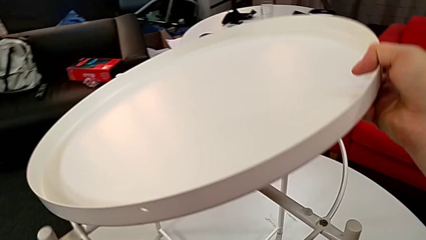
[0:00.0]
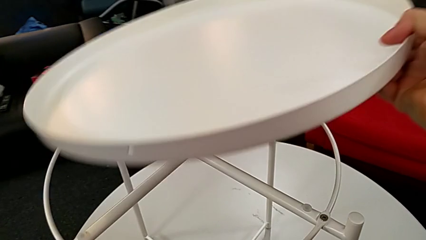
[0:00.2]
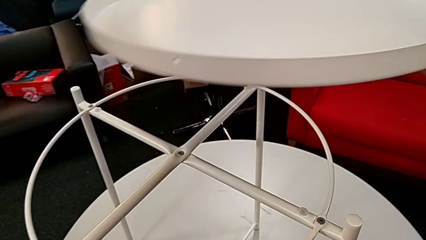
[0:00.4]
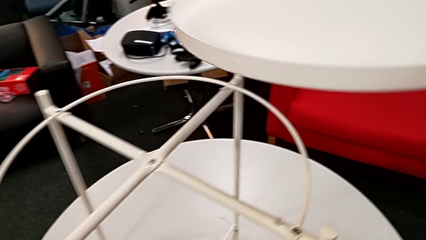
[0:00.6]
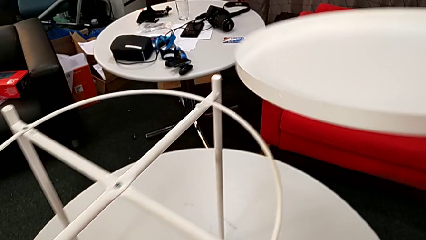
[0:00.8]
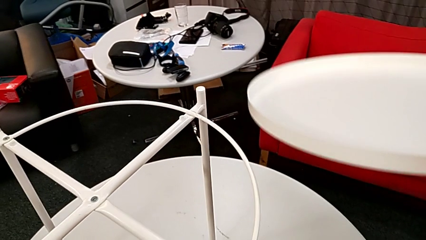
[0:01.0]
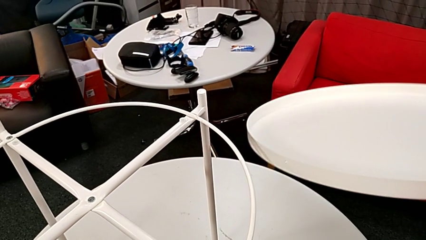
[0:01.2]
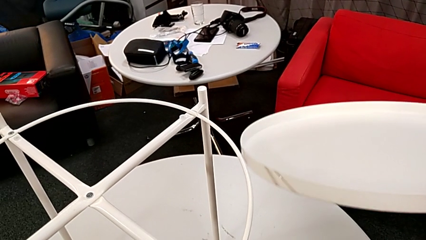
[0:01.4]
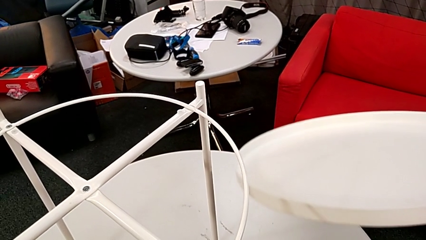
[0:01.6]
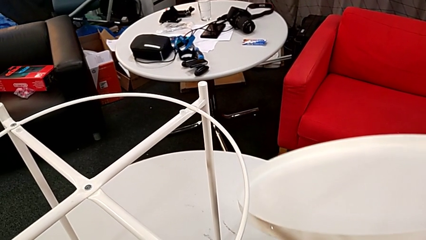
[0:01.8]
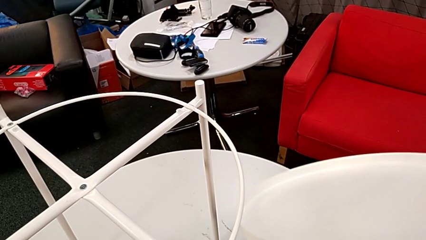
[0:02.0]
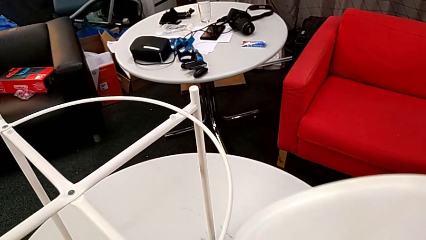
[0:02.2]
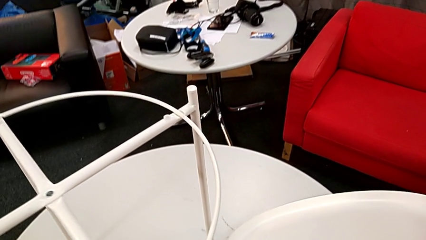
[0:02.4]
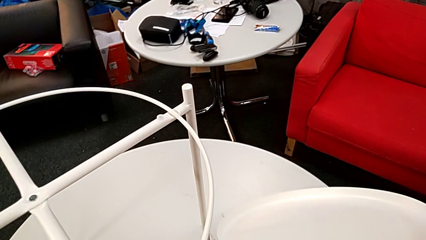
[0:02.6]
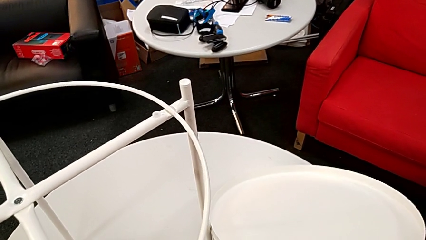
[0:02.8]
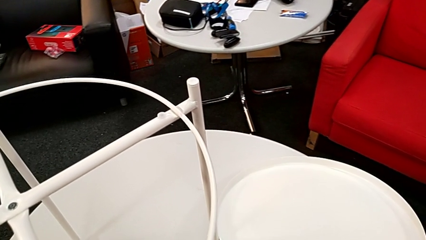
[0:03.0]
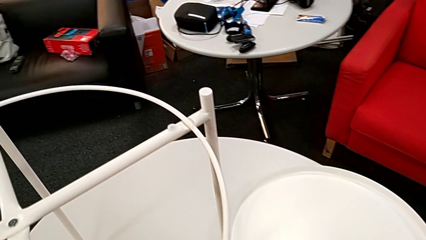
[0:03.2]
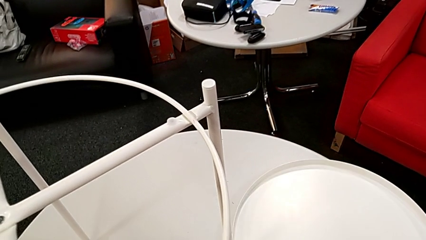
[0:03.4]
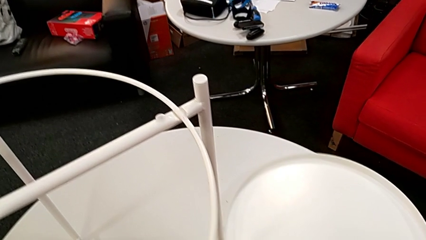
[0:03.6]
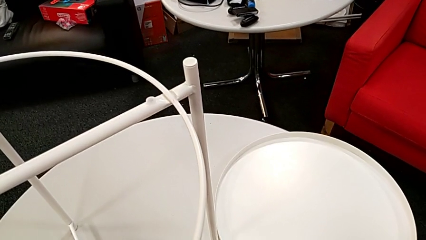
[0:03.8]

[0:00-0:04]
The camera wearer removes the tray from the base. They place the tray.

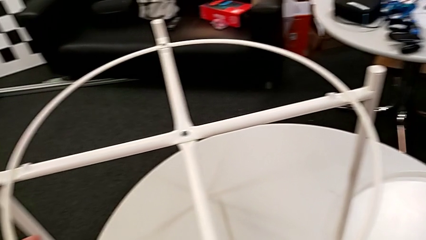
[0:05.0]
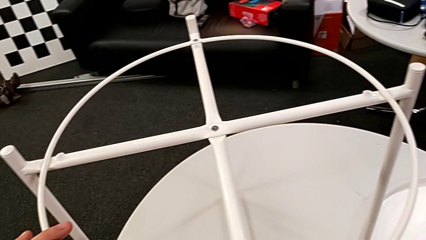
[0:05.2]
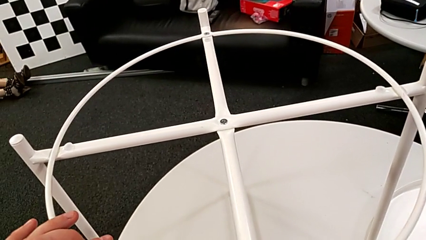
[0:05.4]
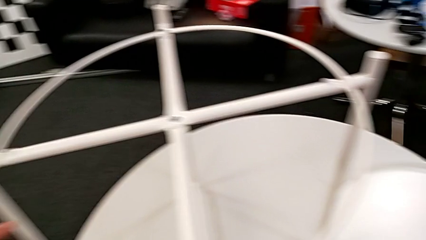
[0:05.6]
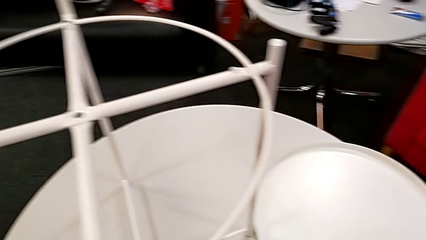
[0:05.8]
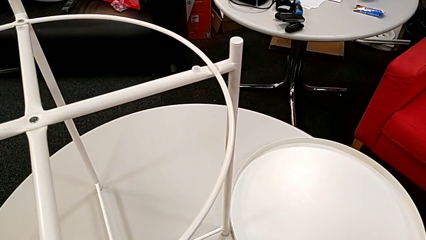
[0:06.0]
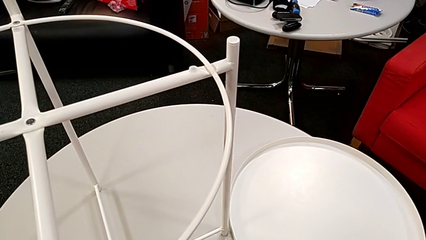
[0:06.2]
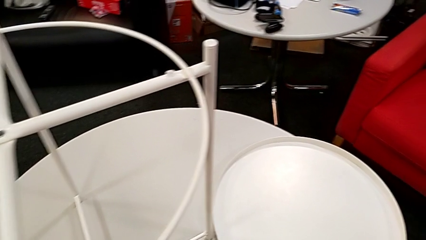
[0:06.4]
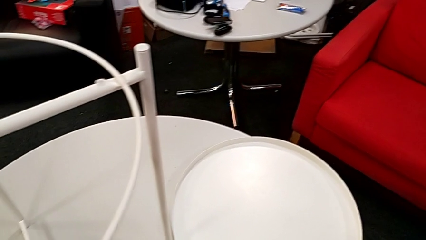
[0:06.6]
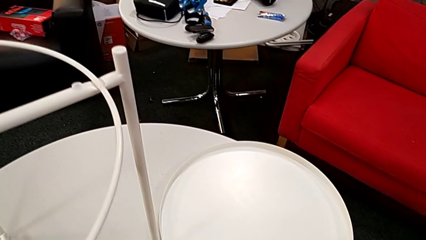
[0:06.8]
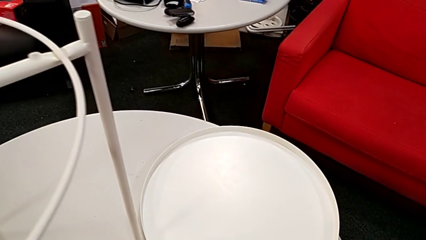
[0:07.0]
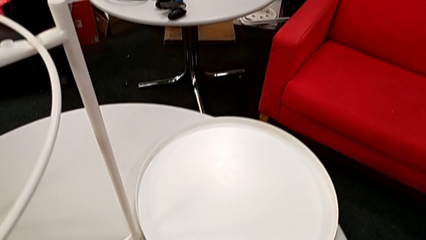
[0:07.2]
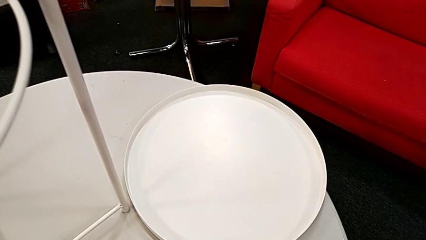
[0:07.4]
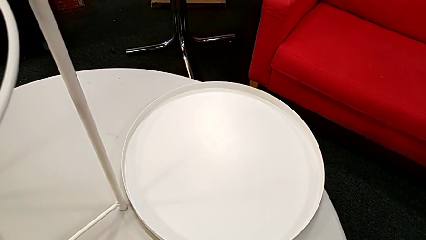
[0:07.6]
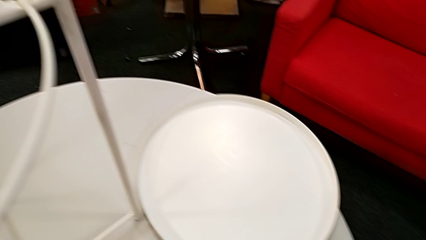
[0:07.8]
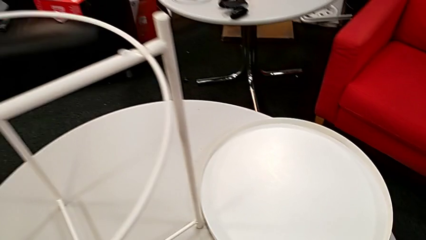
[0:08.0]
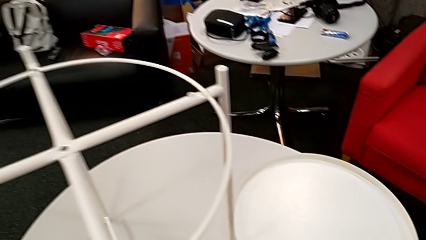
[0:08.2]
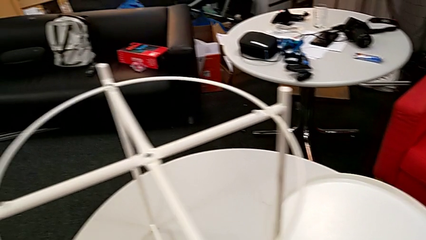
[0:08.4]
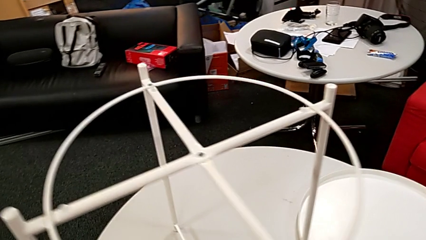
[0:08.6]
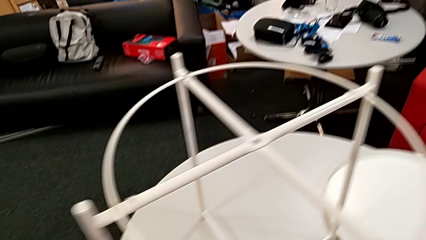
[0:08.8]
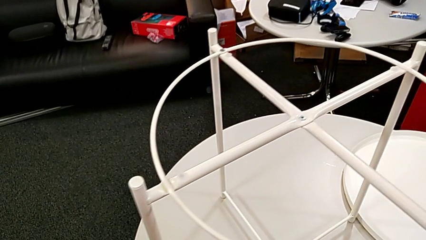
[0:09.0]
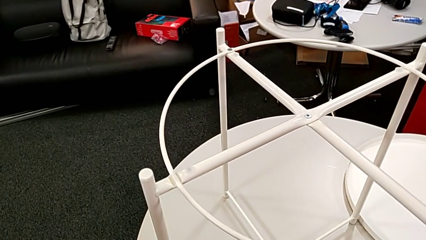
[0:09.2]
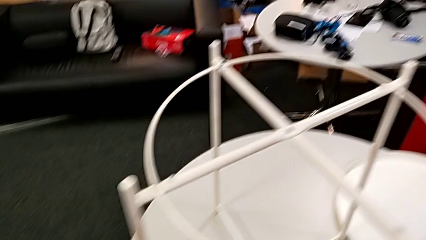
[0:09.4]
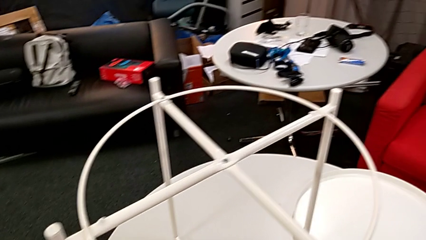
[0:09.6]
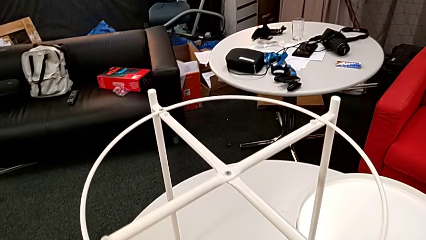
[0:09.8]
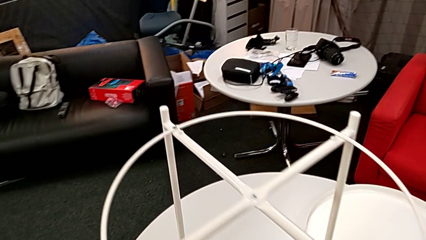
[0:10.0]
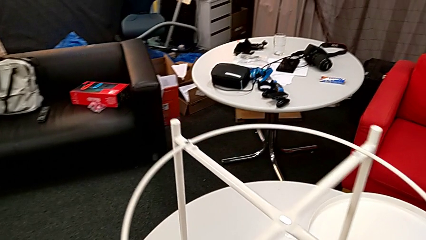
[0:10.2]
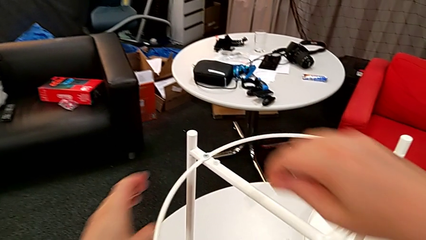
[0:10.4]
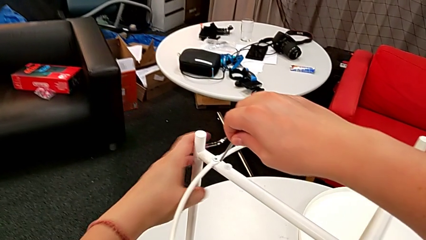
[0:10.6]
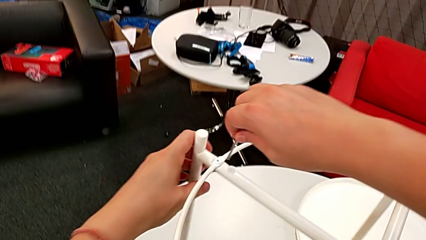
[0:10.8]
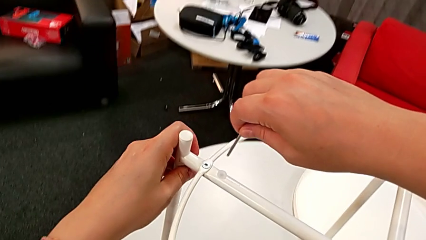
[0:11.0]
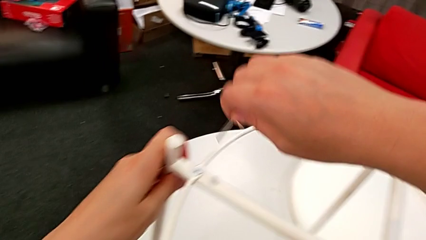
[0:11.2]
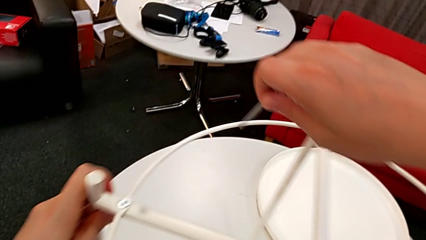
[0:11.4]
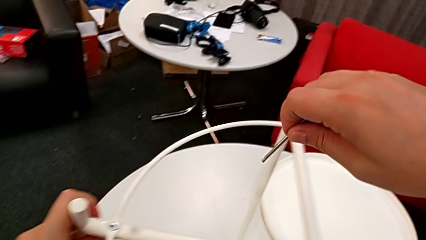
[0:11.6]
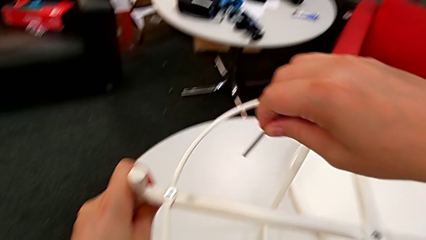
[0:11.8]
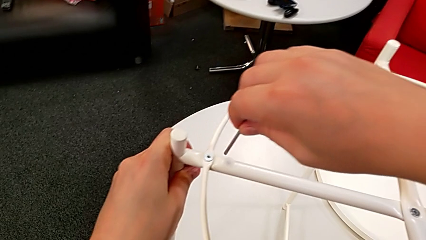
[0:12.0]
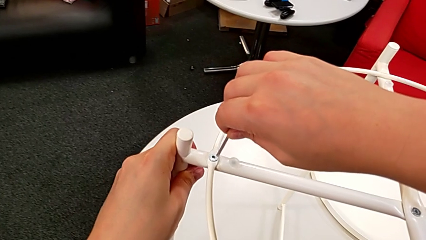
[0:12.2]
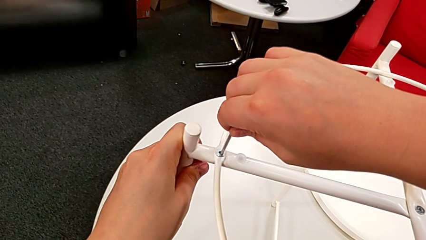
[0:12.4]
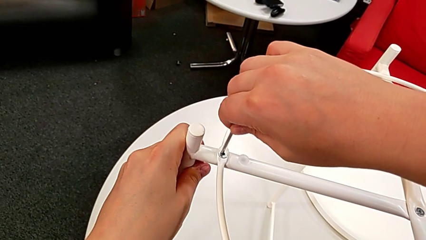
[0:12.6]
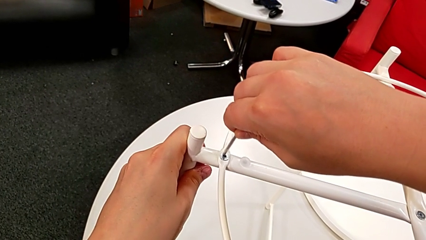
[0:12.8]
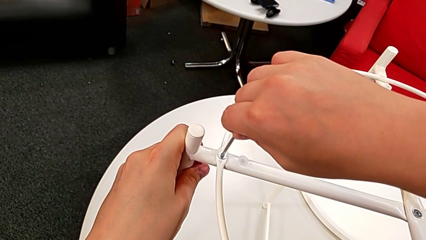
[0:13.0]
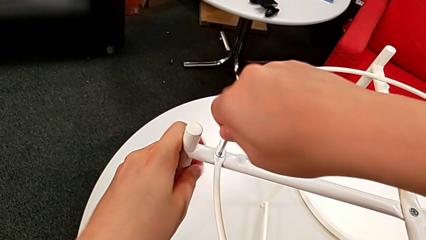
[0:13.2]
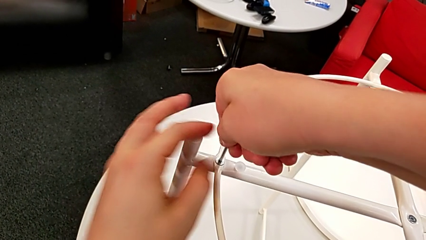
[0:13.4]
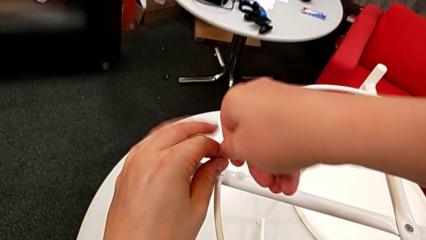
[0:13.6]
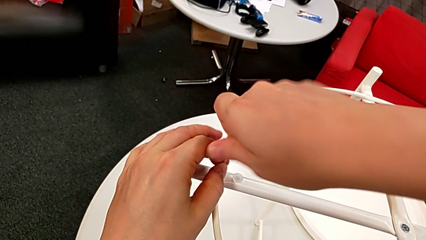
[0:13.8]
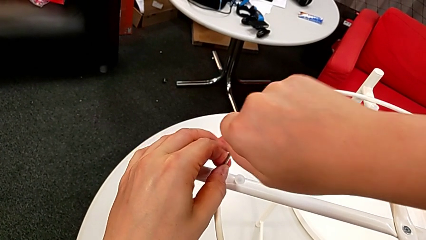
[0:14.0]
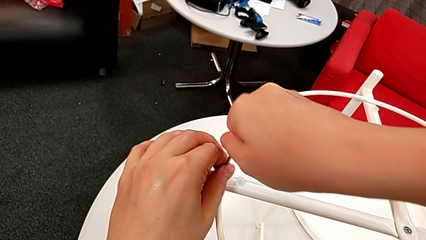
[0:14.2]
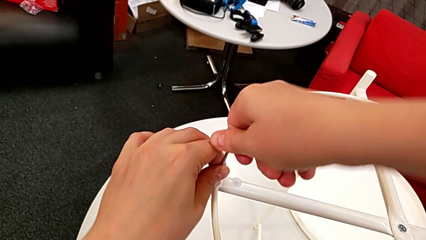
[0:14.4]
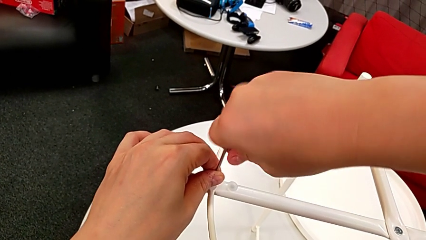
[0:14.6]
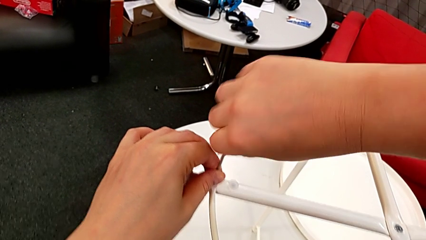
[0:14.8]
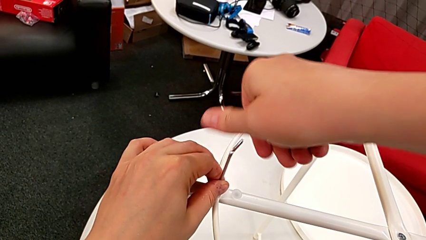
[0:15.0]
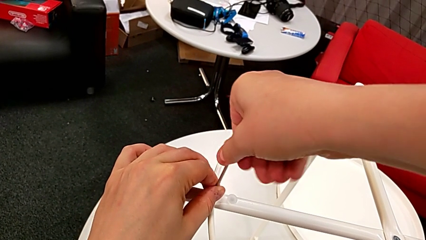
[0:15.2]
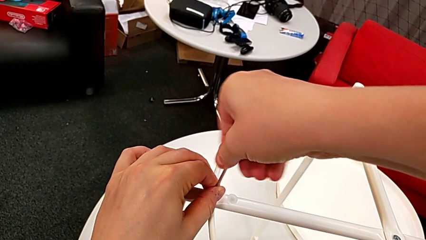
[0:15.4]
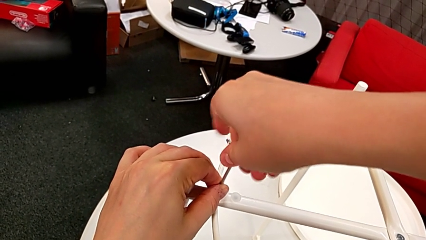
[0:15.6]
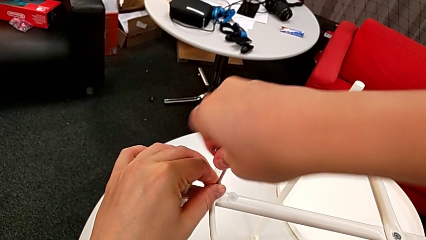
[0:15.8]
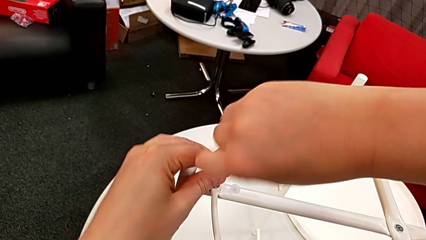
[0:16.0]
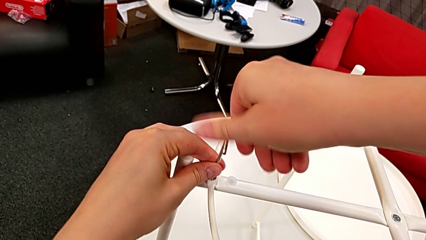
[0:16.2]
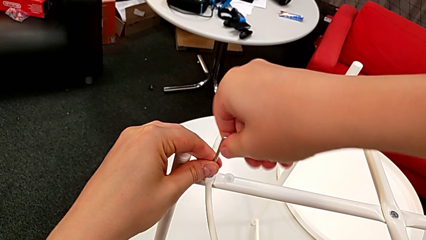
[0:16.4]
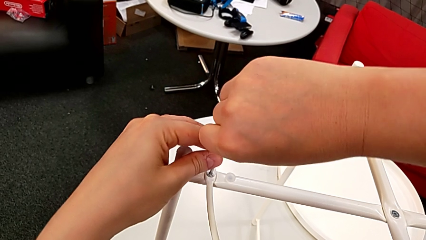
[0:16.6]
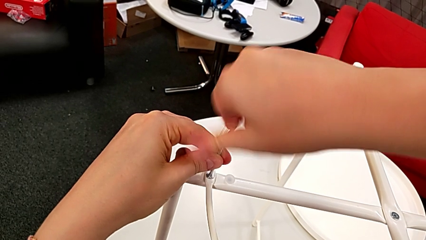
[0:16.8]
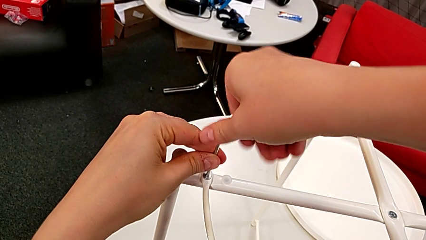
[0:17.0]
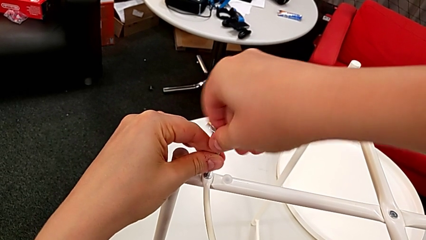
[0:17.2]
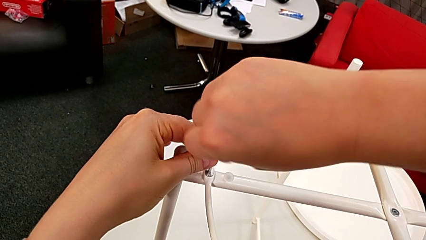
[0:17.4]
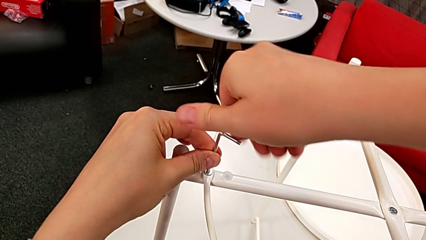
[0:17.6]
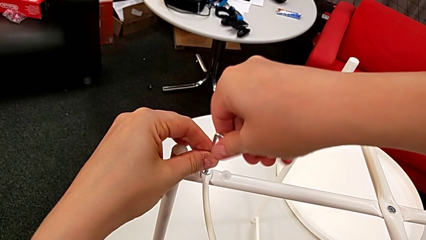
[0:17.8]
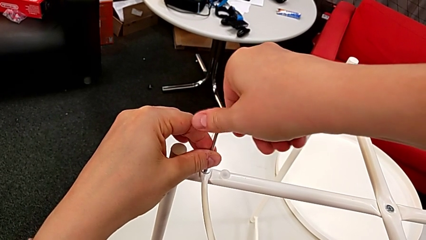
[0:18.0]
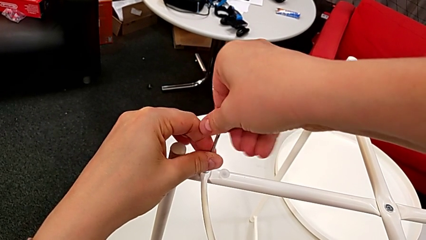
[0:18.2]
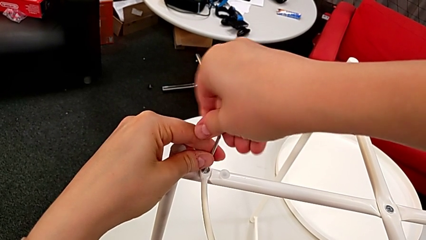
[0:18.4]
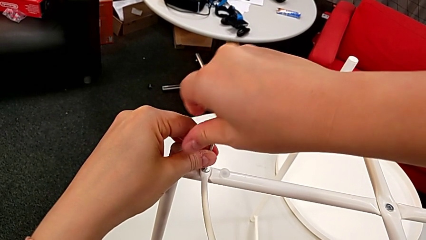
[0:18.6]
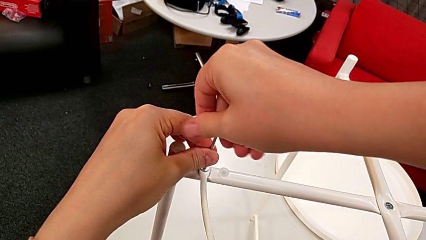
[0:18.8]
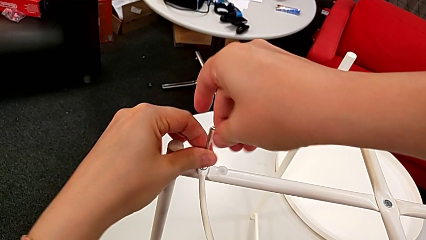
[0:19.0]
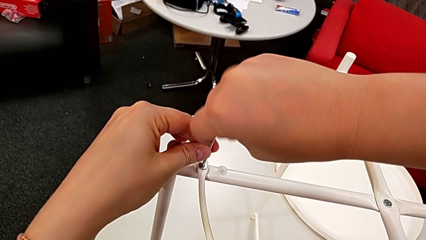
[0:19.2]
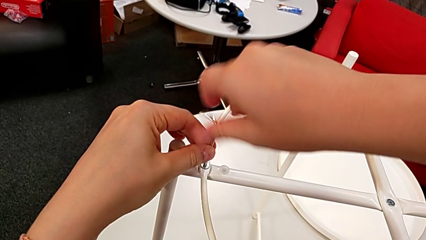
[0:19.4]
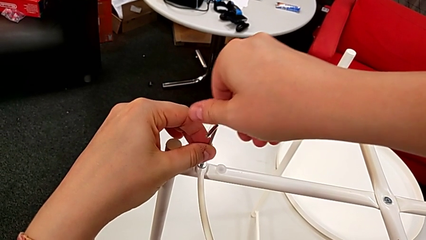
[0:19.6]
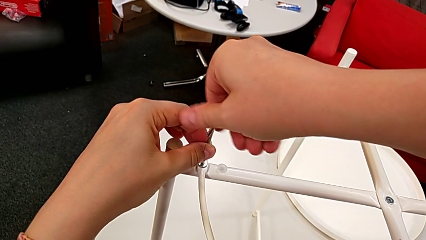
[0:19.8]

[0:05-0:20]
The camera wearer is unscrewing the circle from the base. They grab the Allen wrench, approach the hex socket head, slide the tray table, insert the Allen wrench and begin to unscrew the hex socket head.
